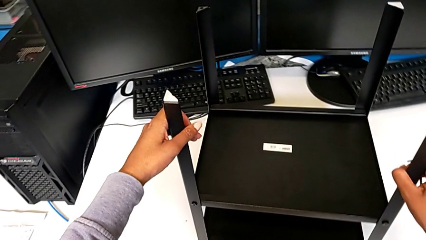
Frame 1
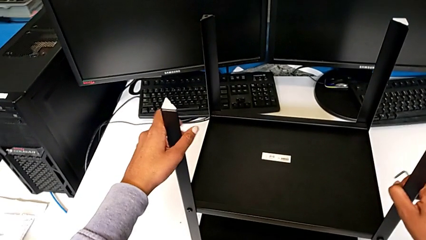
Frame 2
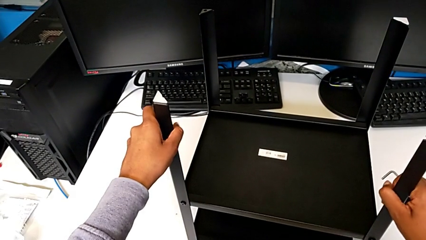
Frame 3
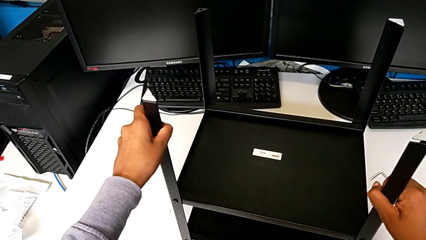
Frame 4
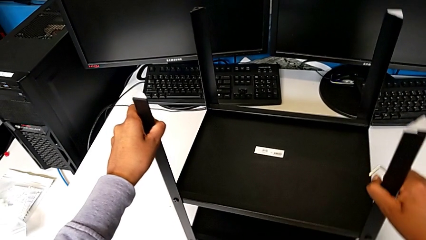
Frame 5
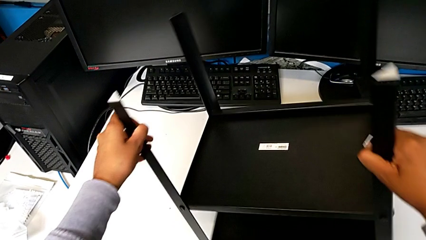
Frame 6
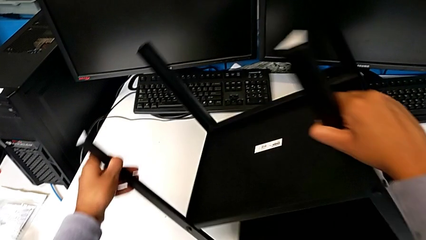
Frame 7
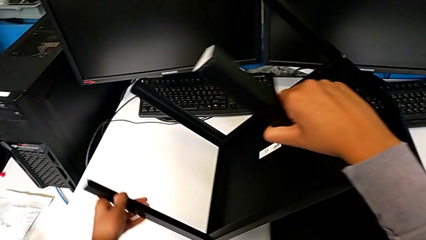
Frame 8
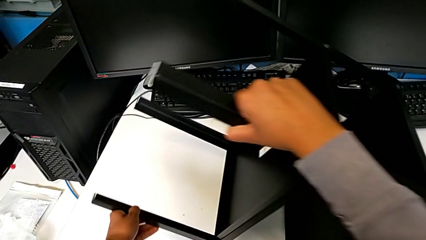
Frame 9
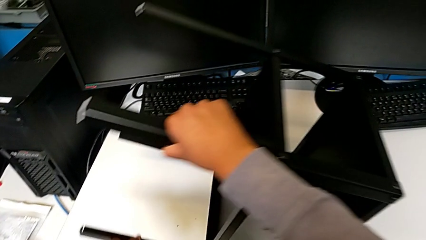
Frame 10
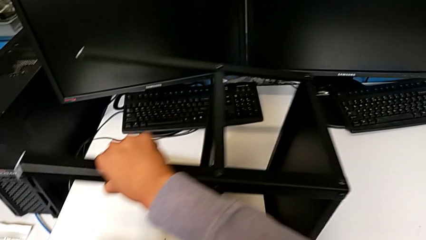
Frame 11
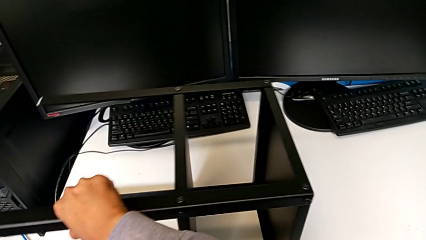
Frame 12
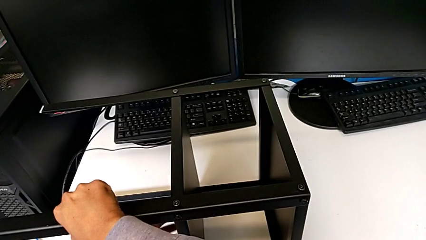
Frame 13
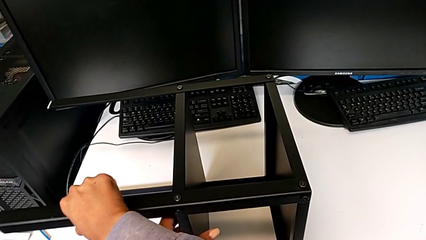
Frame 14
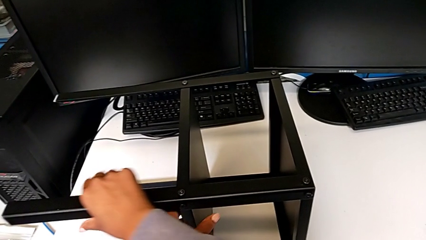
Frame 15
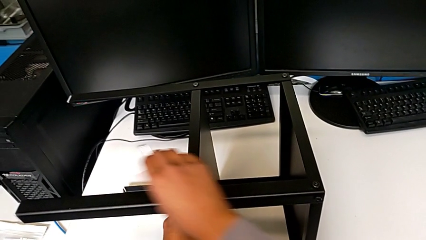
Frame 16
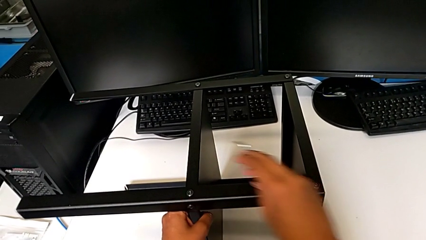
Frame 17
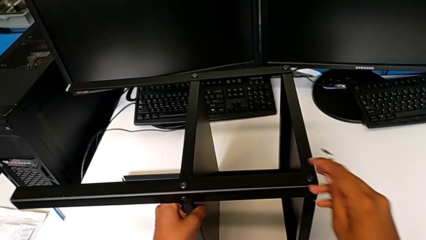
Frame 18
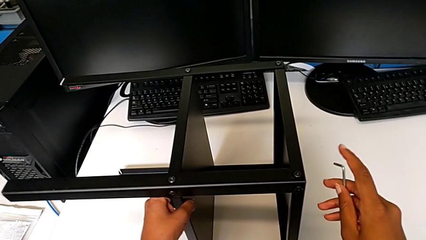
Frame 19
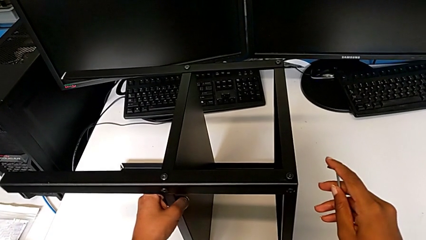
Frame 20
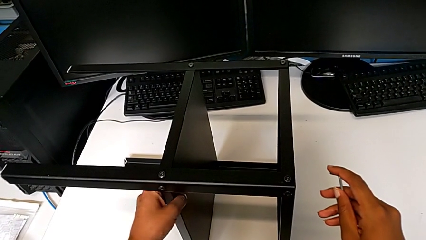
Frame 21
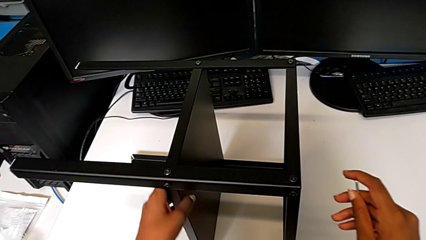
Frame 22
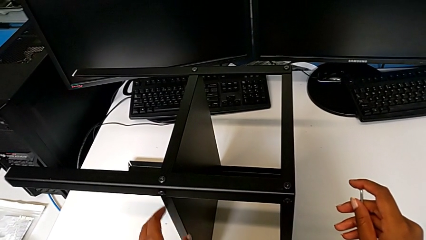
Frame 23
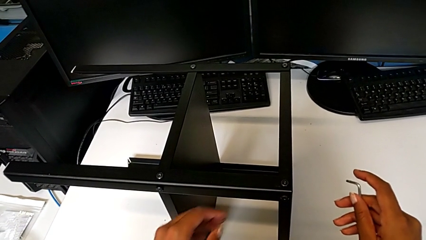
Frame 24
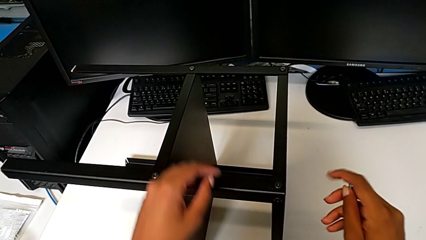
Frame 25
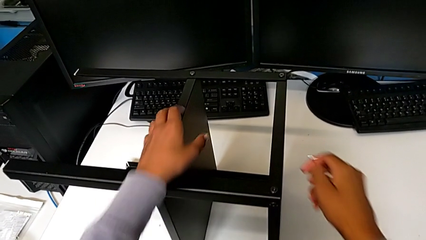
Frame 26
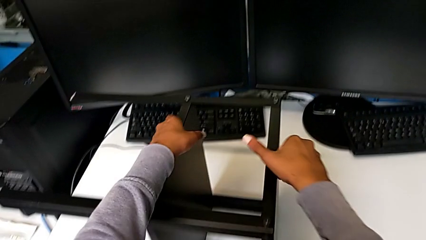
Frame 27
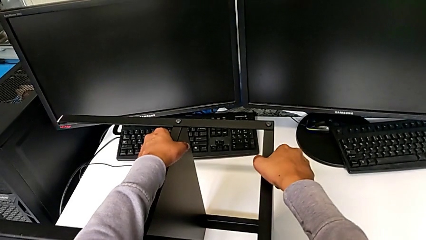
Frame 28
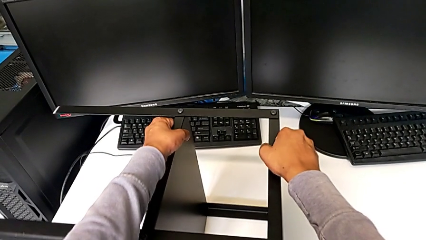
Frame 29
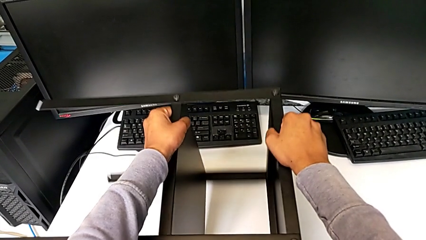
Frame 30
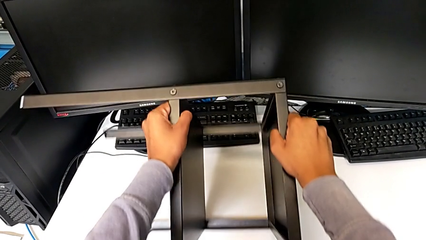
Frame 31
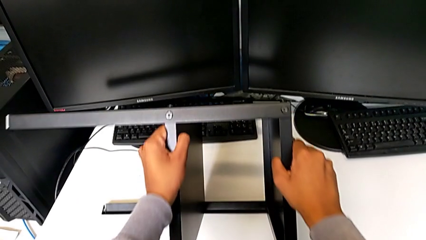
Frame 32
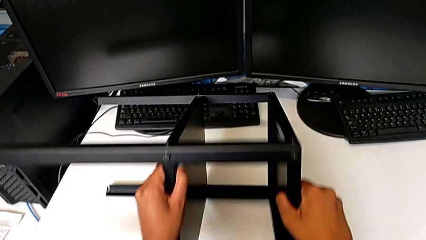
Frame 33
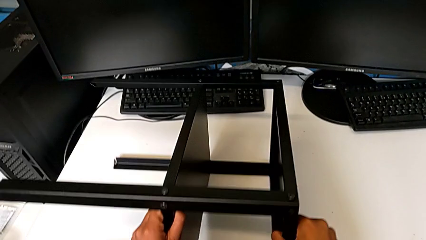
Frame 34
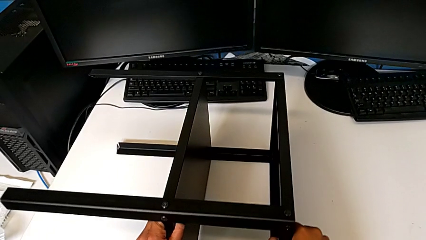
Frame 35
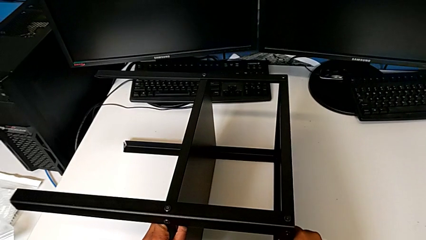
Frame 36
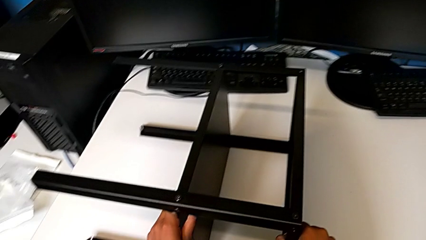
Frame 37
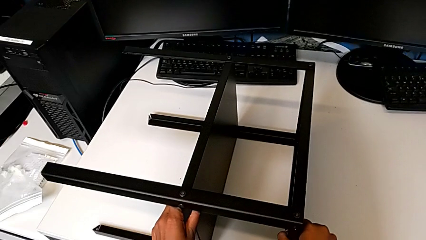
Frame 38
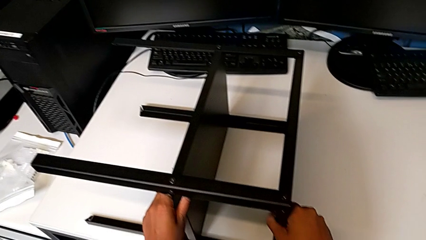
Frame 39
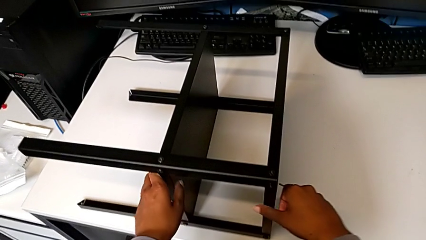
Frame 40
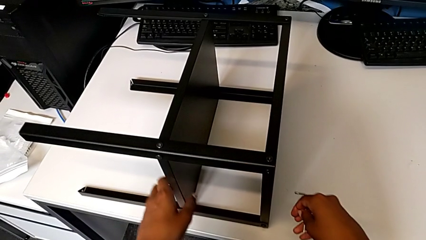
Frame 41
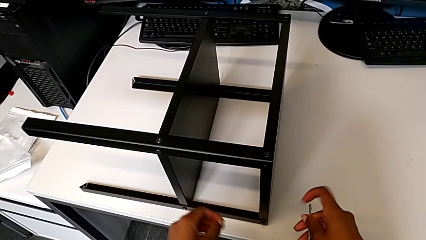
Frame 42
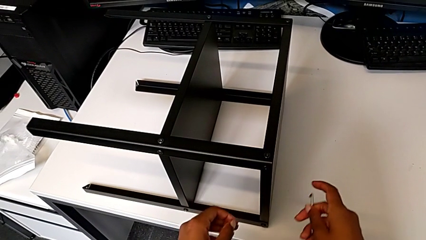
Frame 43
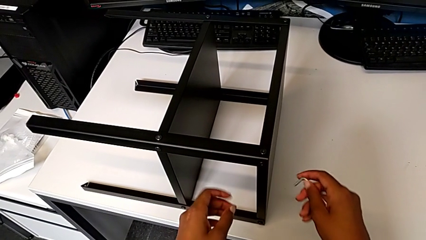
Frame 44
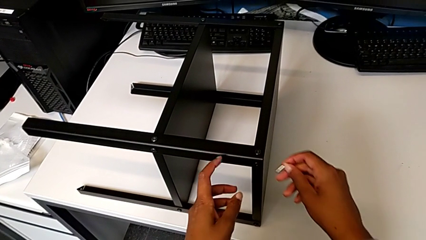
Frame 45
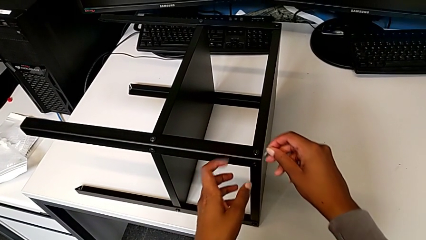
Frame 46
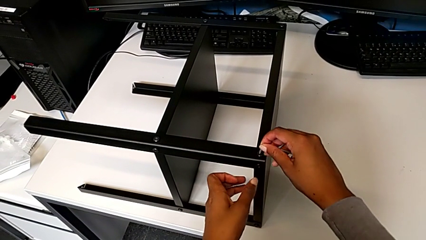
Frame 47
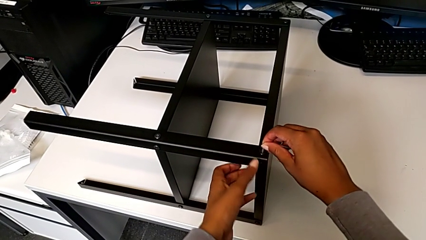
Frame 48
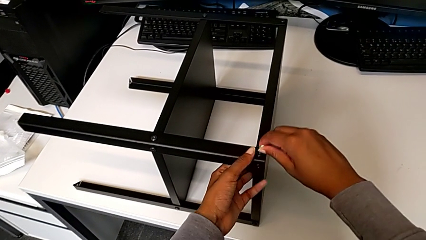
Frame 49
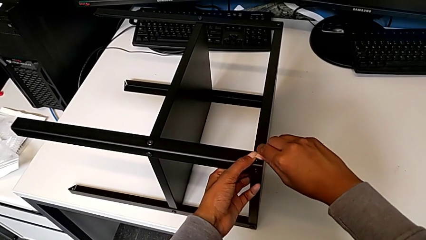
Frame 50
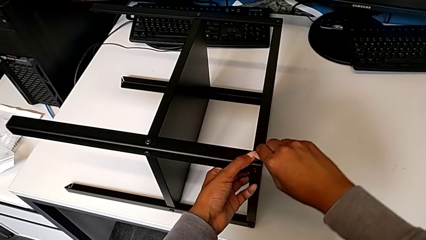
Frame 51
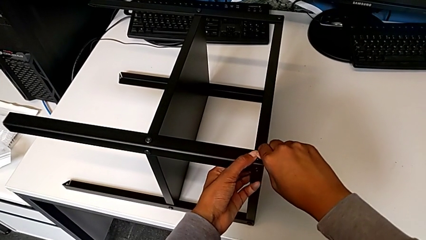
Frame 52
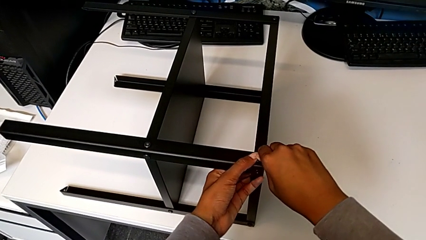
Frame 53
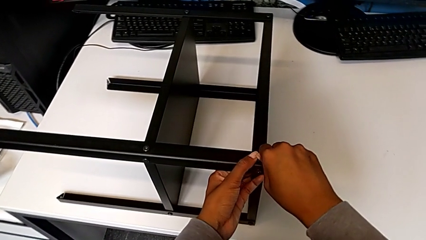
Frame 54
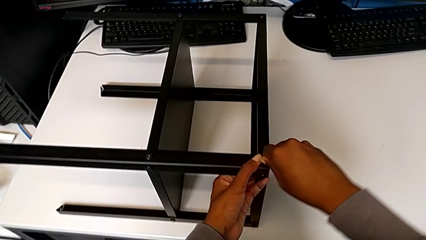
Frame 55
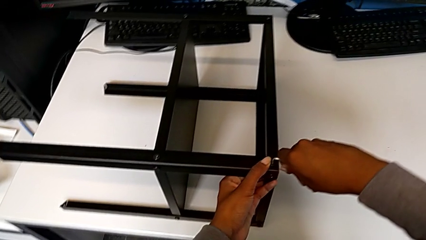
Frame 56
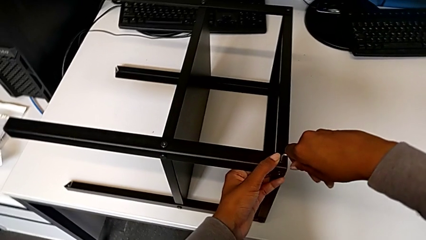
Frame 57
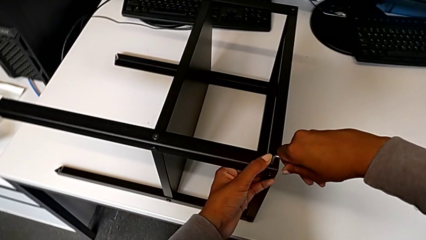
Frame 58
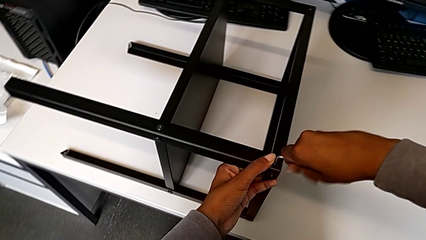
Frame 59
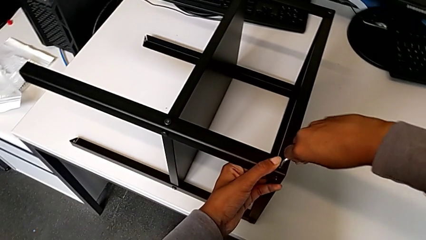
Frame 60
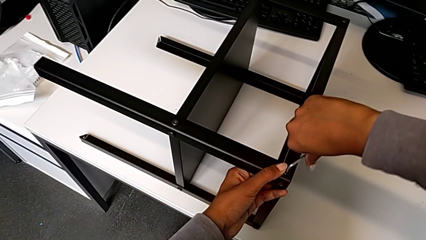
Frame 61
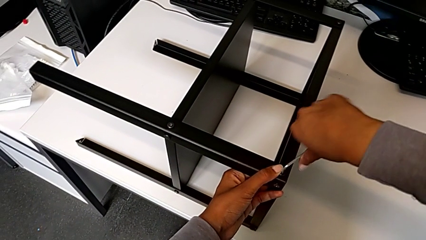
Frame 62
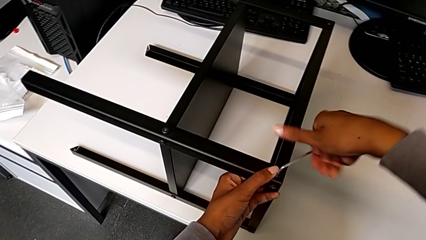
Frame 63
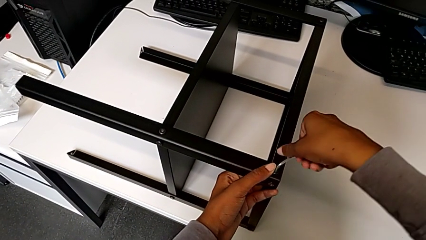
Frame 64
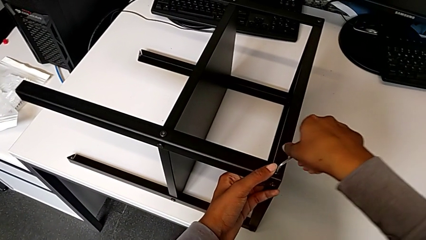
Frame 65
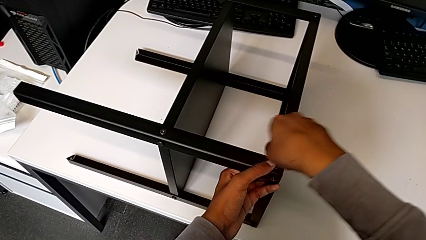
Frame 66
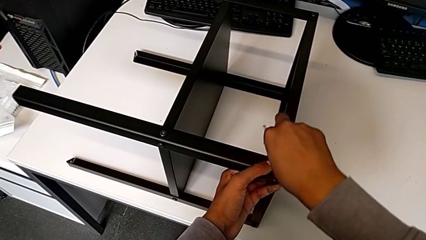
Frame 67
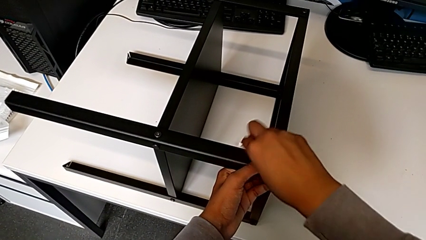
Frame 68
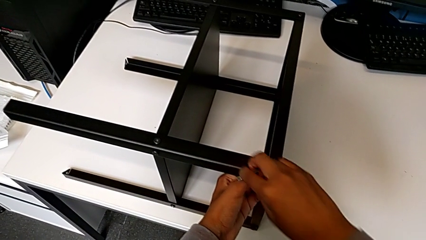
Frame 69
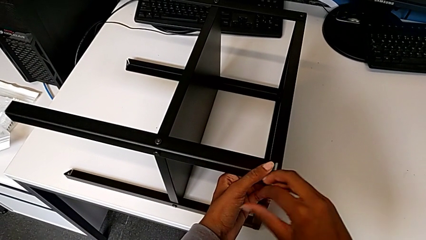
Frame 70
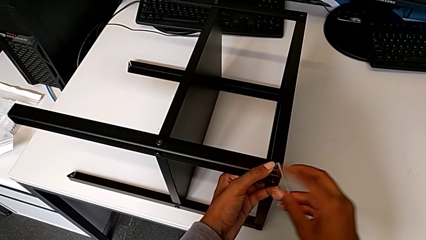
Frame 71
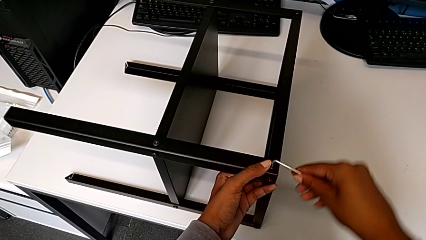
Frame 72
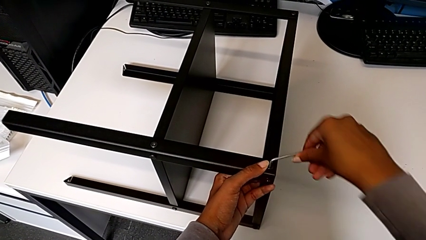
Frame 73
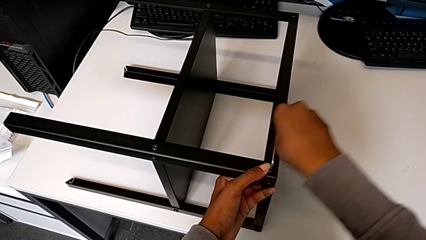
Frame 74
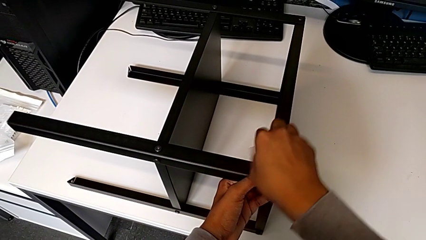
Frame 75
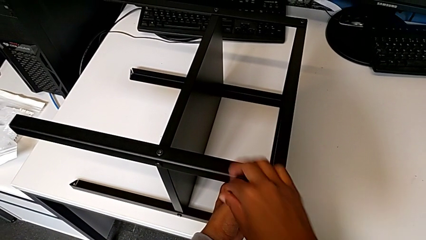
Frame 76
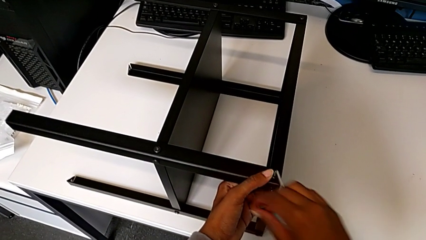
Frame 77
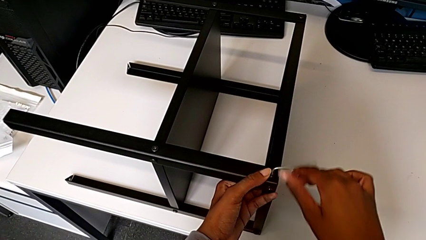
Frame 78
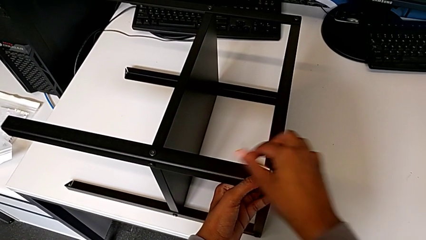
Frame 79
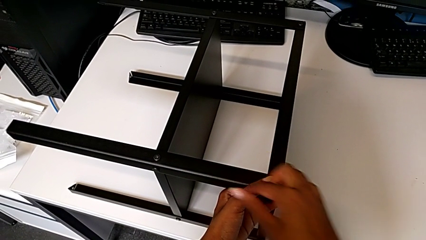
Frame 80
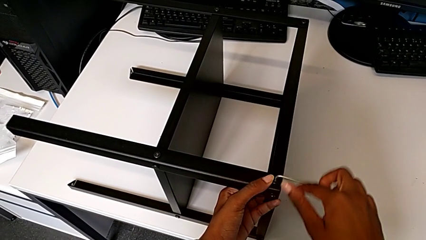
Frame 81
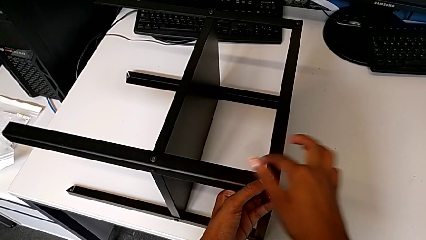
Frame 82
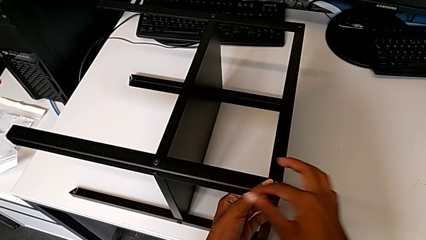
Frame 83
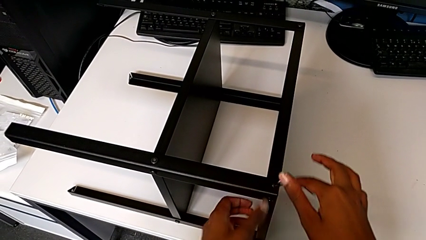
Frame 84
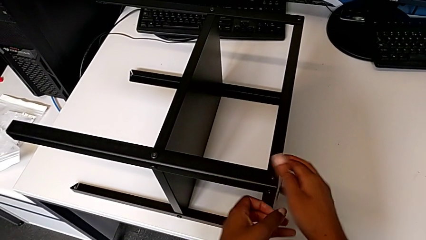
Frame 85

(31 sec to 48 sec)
The camera wearer is unscrewing the screws from the table. They rotate the nightstand, insert the Allen wrench and unscrew the hex socket head.
